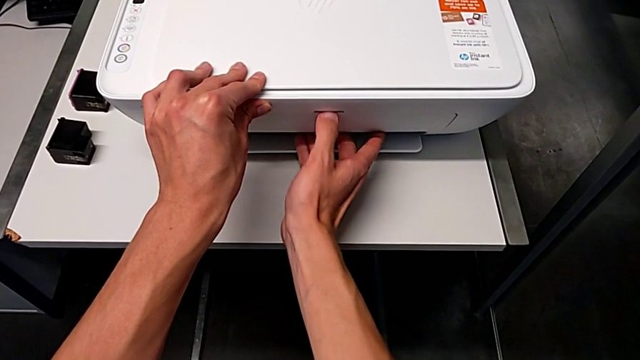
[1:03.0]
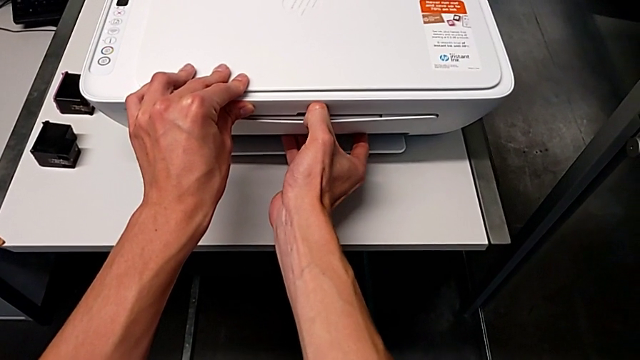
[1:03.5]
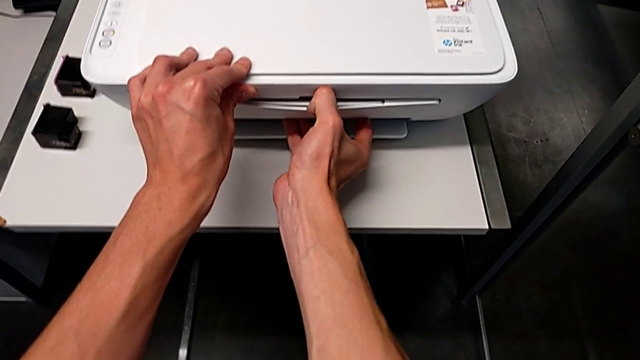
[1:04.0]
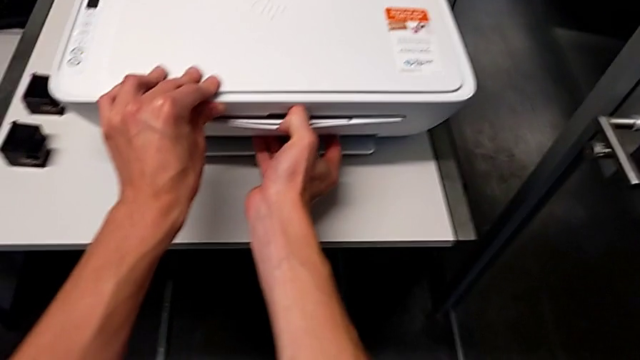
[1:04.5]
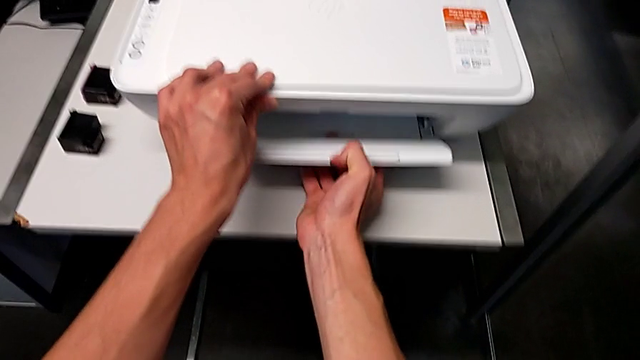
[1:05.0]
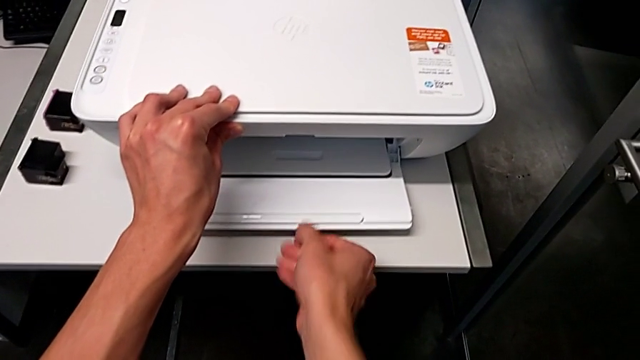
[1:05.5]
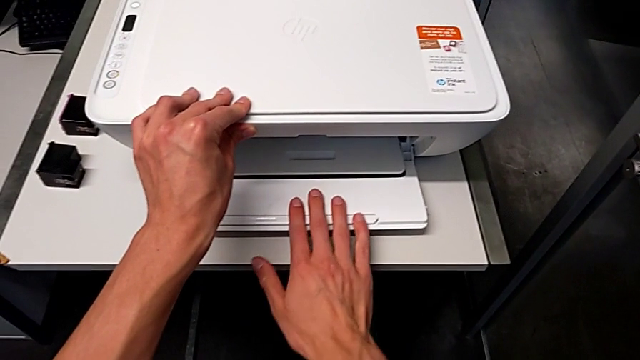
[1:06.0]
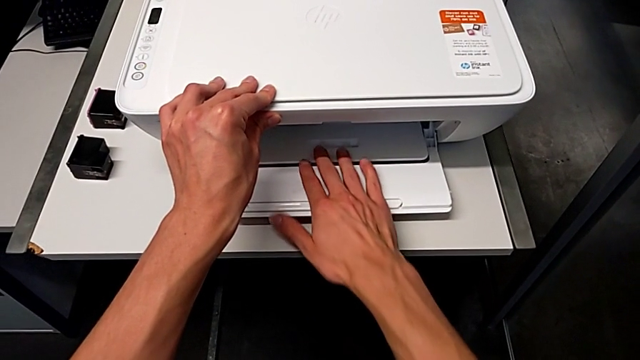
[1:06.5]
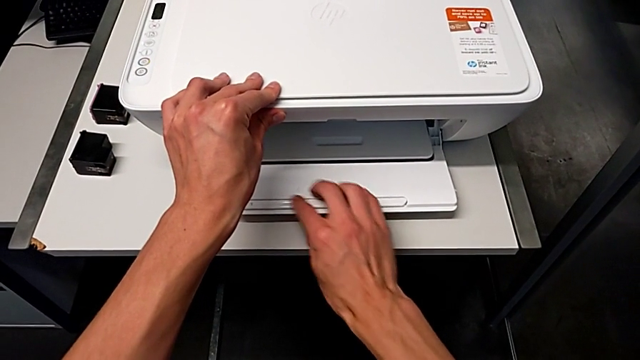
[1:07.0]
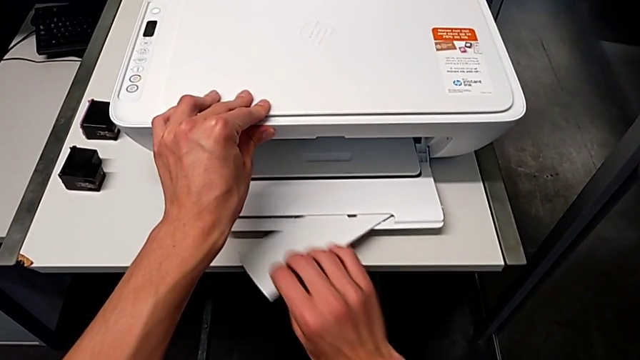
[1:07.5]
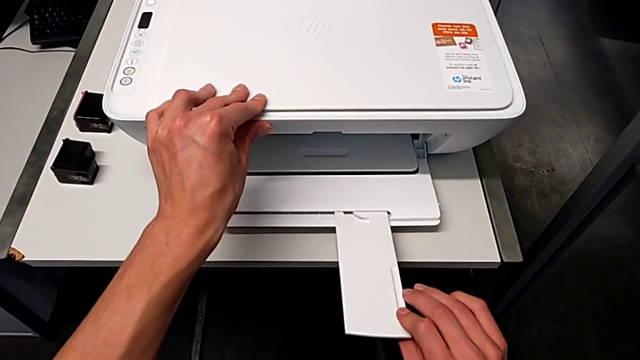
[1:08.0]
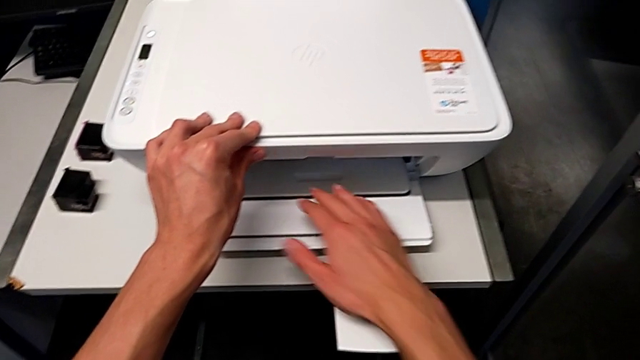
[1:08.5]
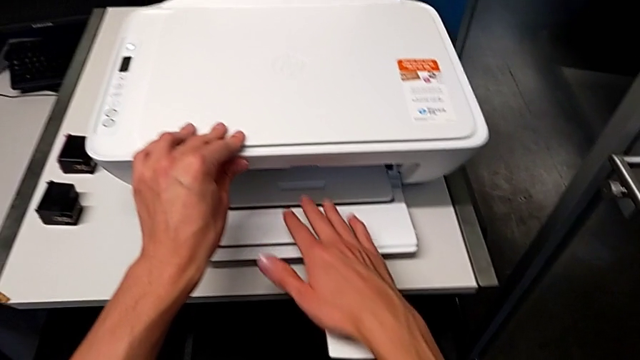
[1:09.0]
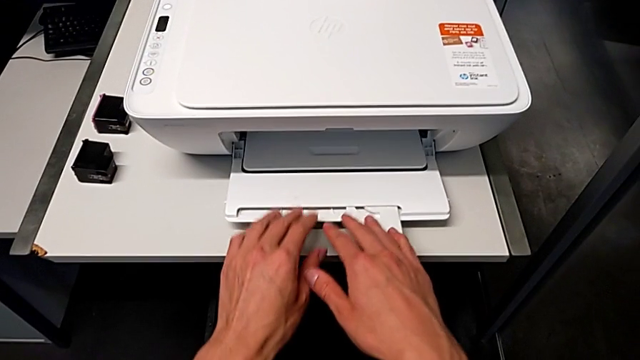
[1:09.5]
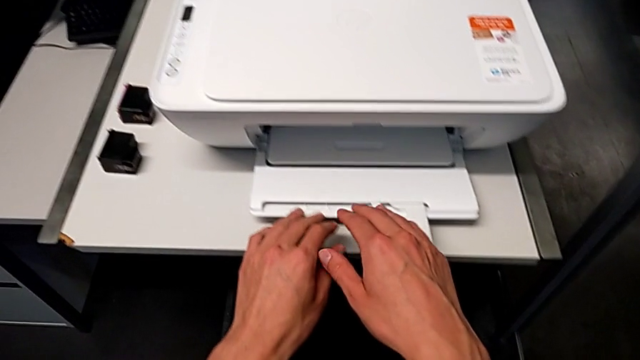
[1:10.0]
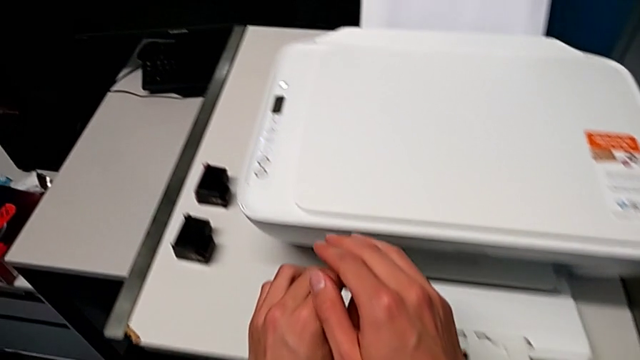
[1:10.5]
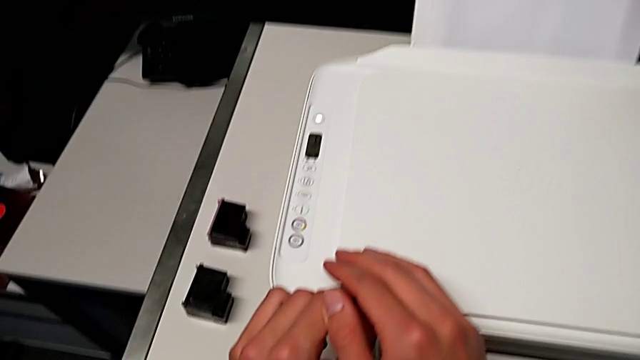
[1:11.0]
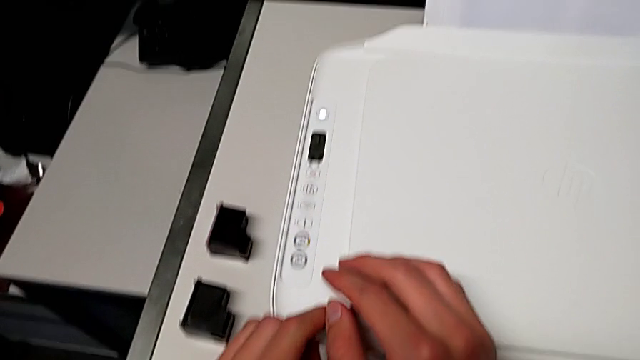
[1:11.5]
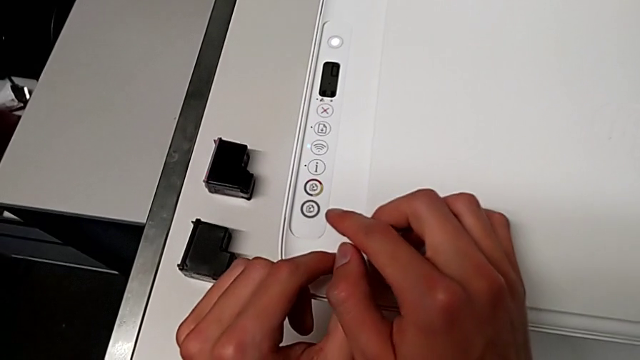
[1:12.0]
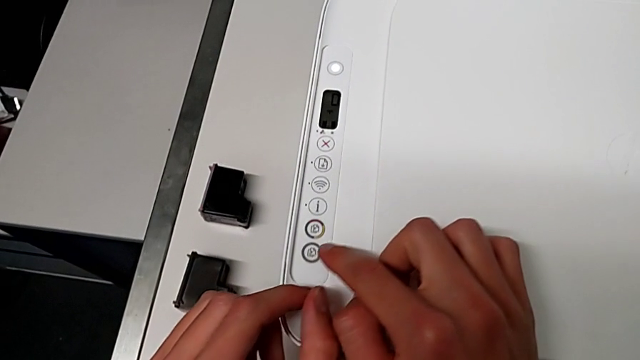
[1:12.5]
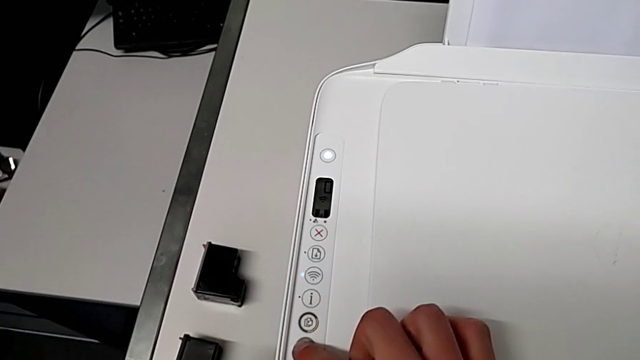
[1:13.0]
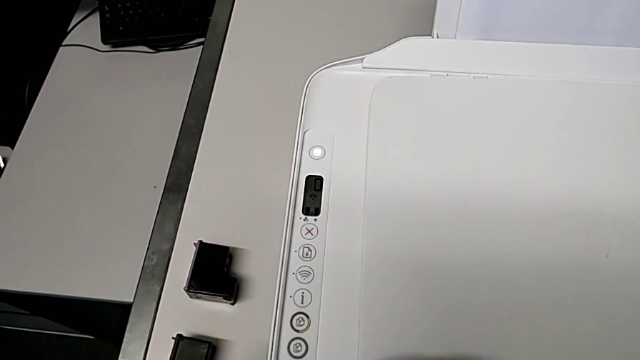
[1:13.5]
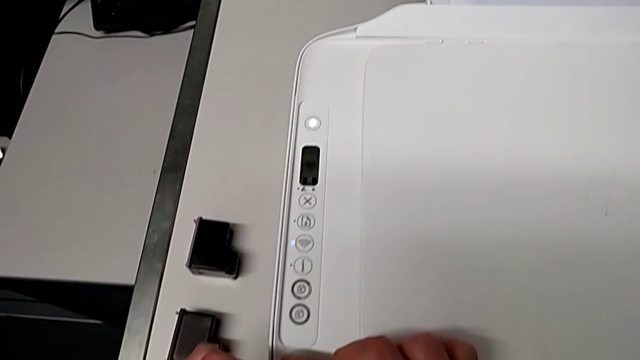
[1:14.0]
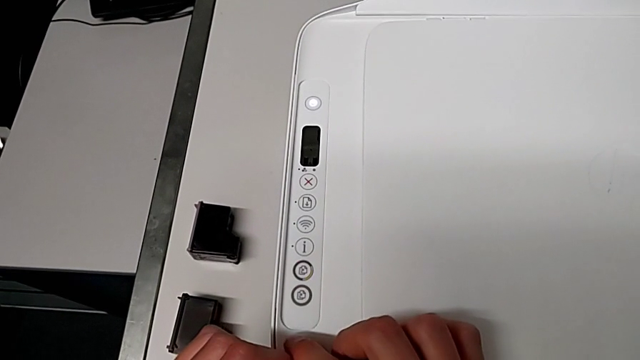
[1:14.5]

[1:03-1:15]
The camera wearer is copying. They open the bottom paper tray, grab the printer, open the bottom extending tray and press the bottom button.

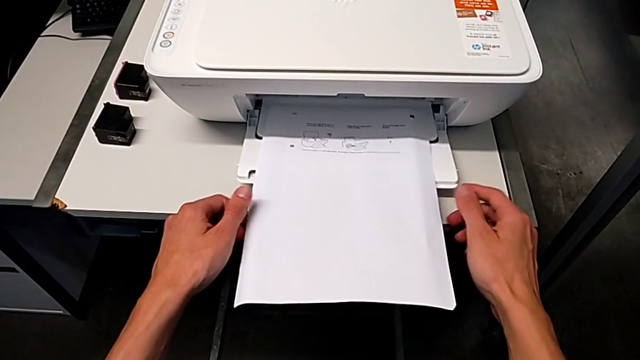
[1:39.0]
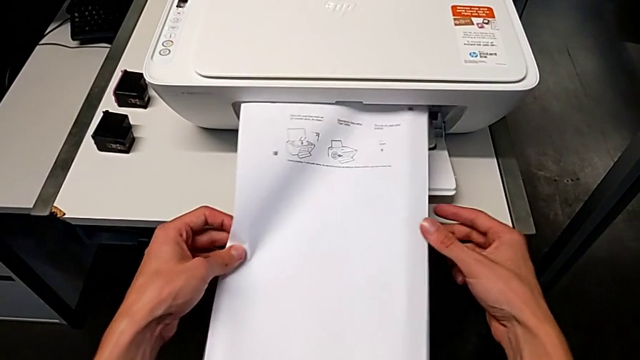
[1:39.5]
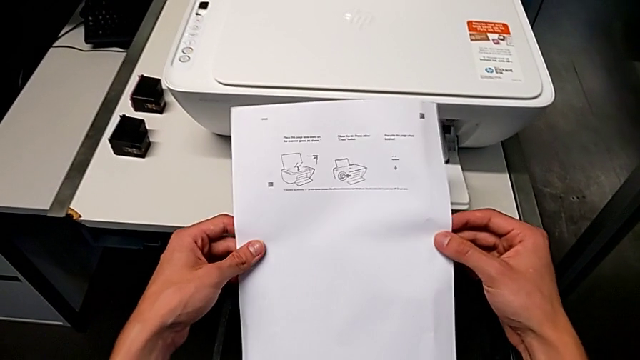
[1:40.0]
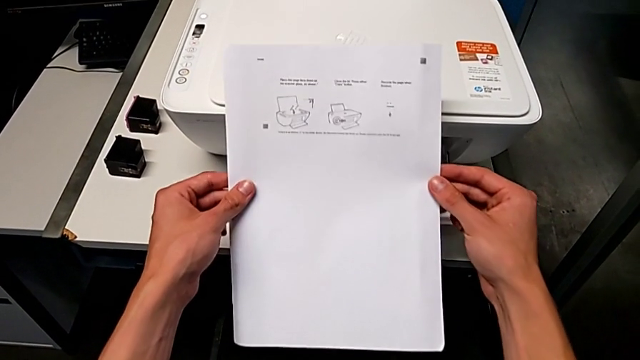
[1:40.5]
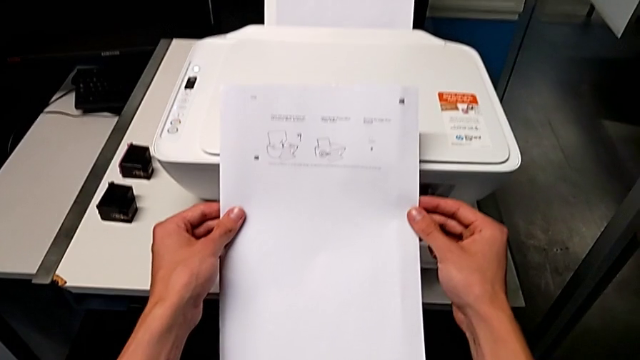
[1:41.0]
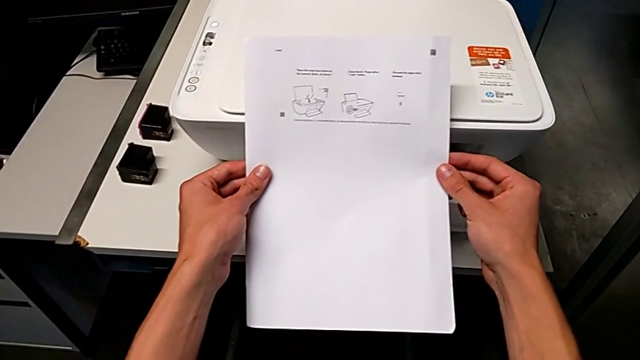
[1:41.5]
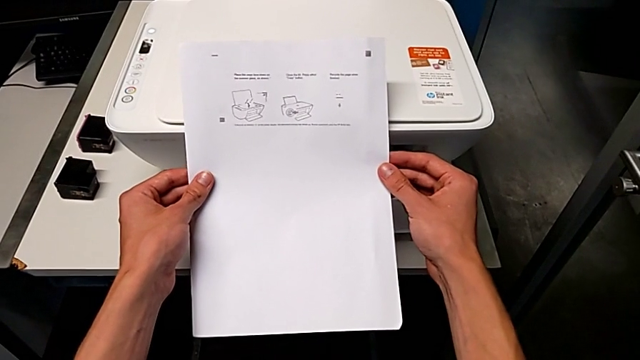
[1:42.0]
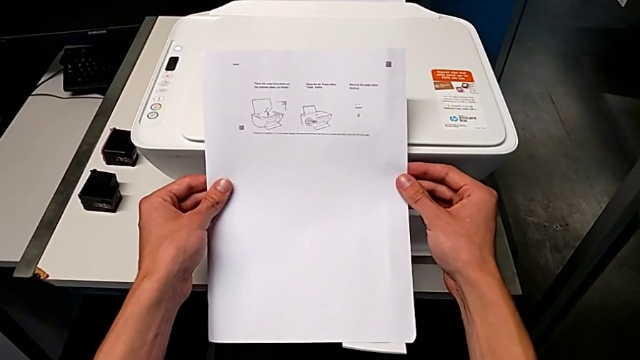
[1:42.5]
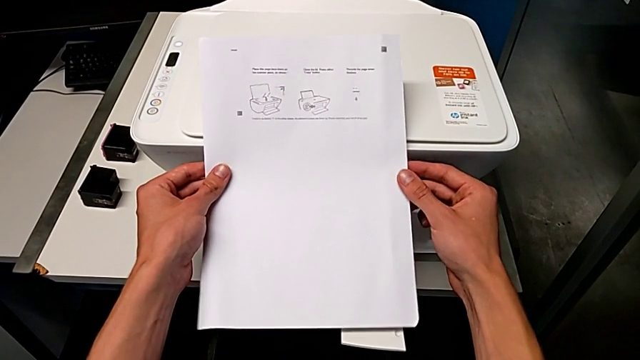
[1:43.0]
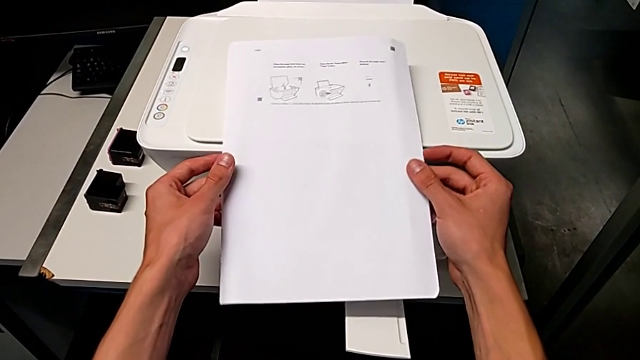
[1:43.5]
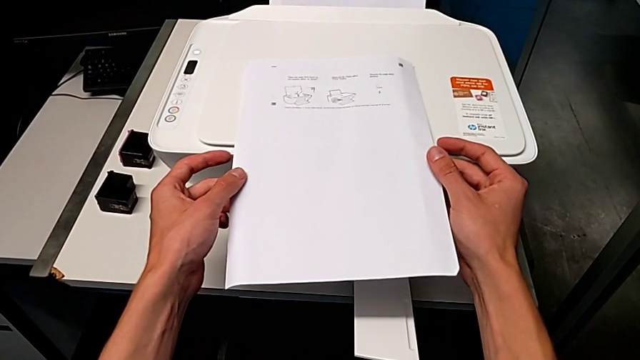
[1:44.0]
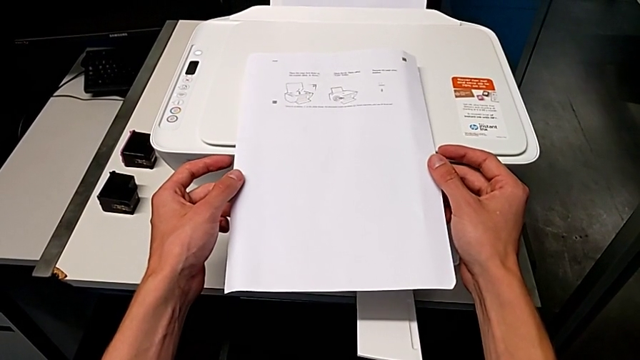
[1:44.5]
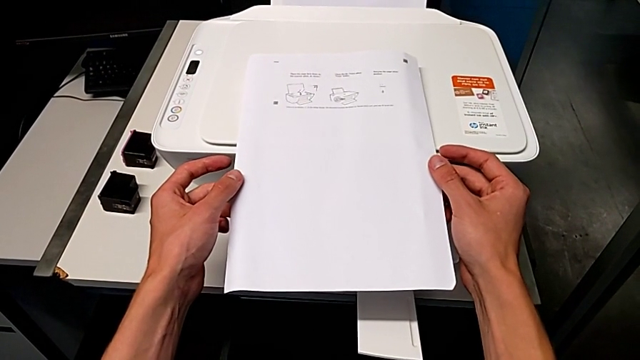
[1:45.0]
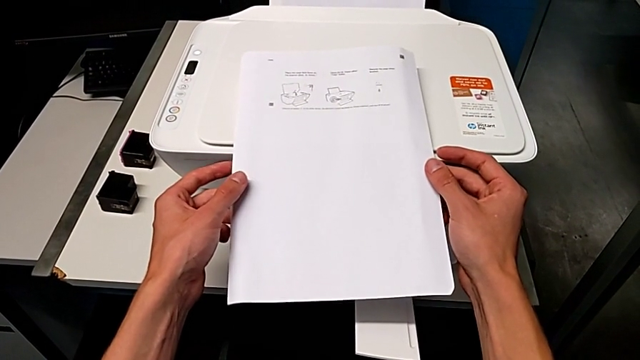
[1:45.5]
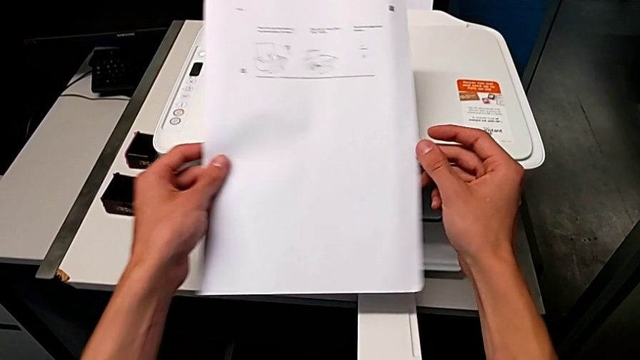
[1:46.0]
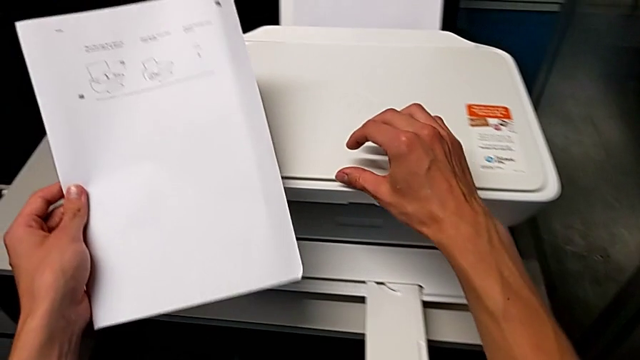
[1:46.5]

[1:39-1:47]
The camera wearer inspects their copy. They grab the copy.

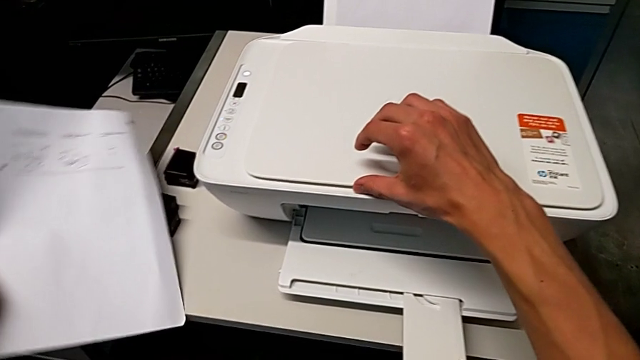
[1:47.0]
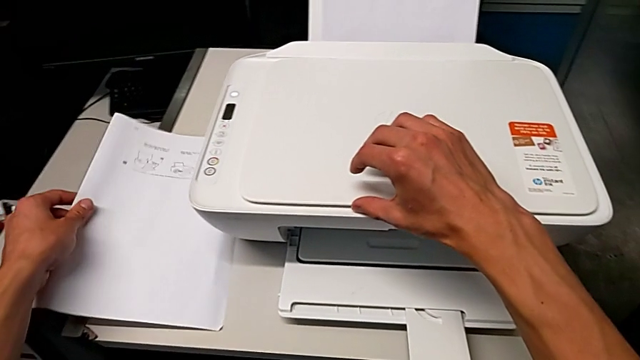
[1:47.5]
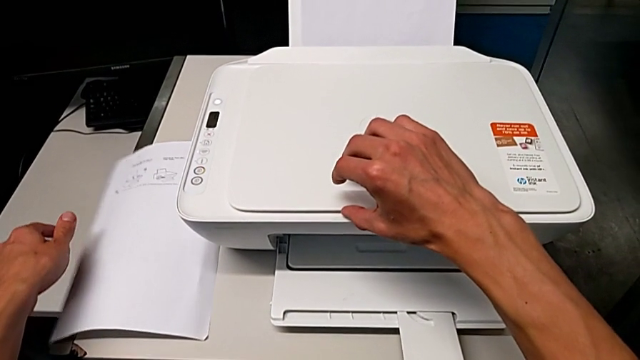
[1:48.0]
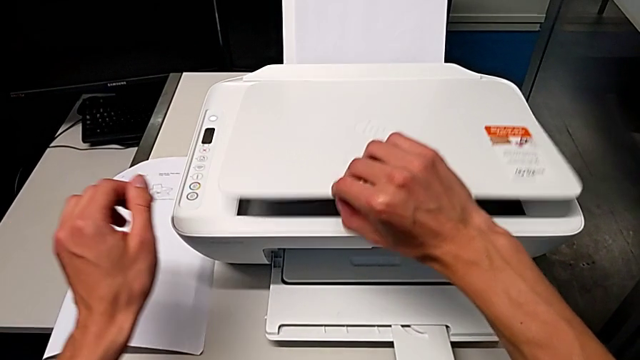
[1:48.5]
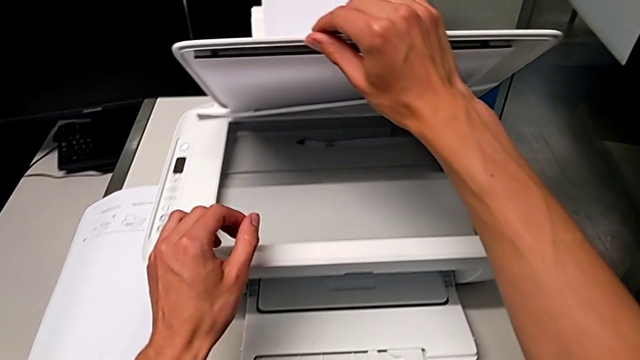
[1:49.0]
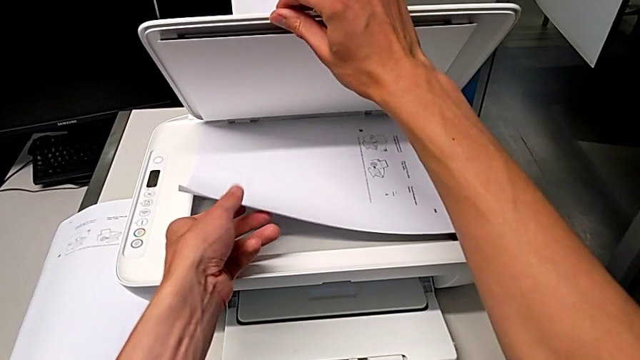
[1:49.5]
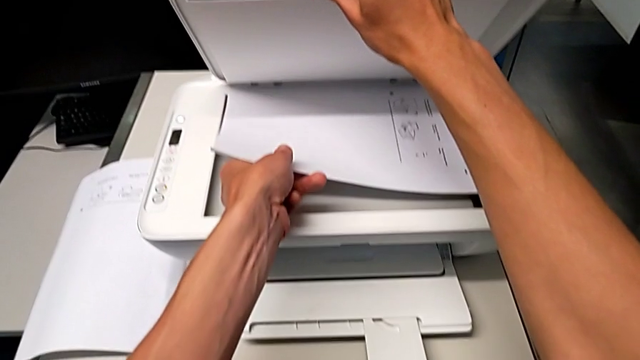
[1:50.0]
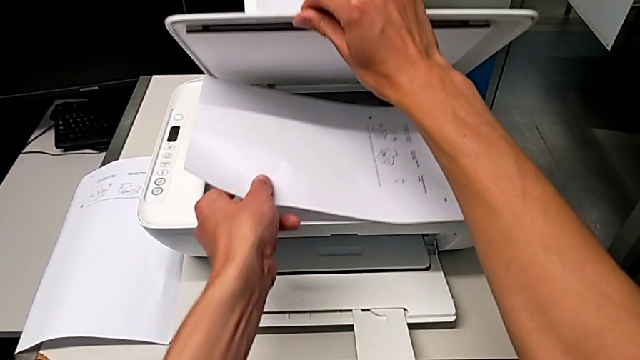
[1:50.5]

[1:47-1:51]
The camera wearer is withdrawing a paper from the printer. They place the copy and open the copy gate.
